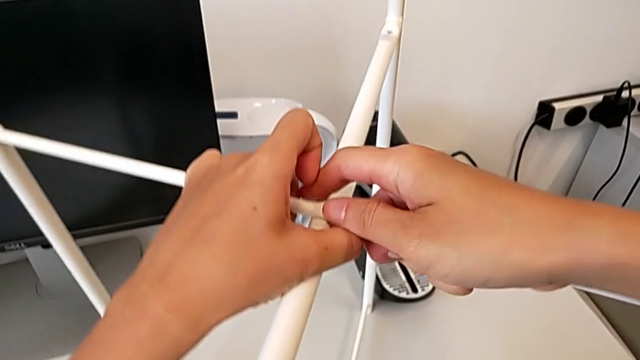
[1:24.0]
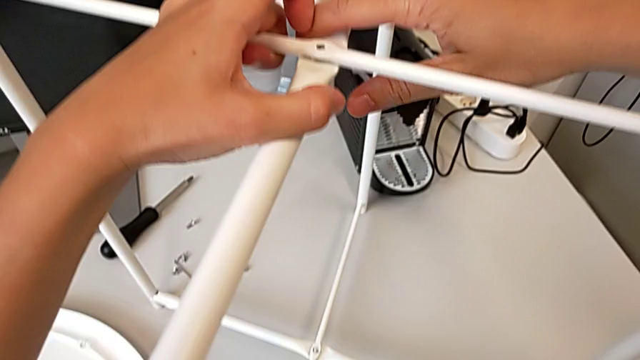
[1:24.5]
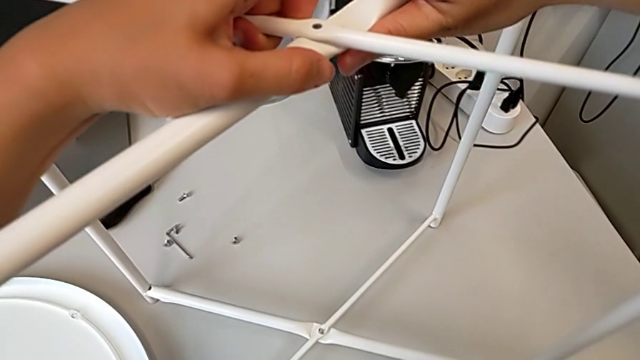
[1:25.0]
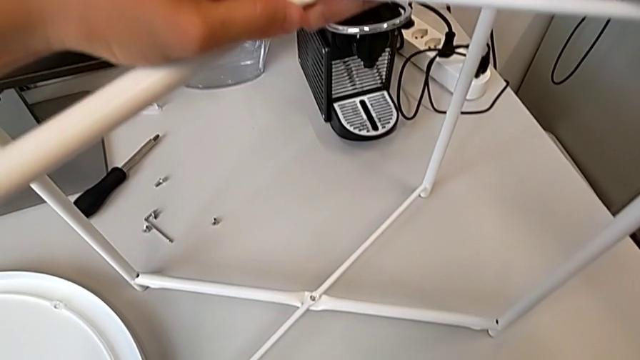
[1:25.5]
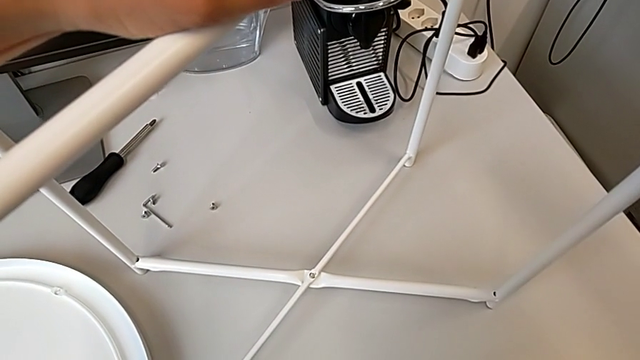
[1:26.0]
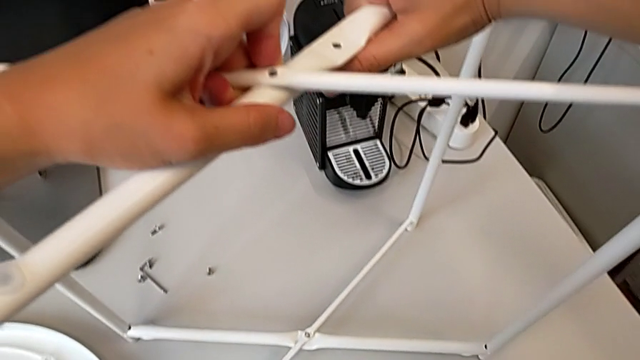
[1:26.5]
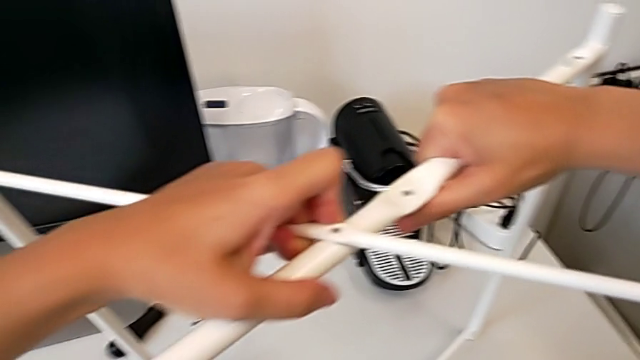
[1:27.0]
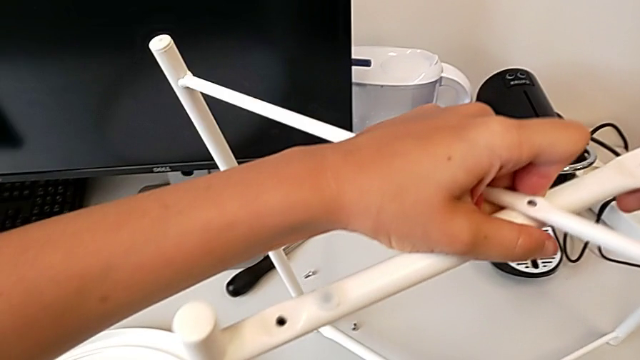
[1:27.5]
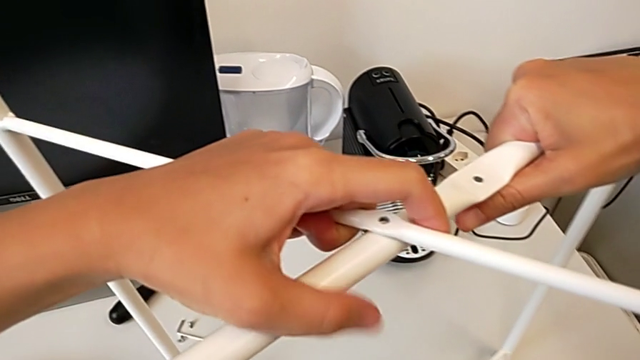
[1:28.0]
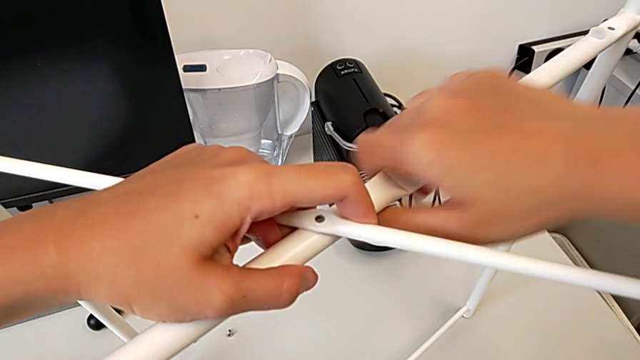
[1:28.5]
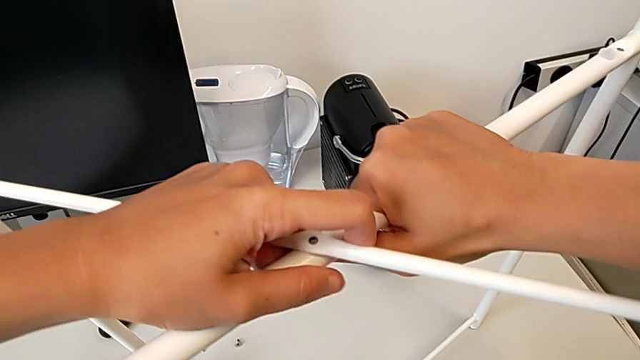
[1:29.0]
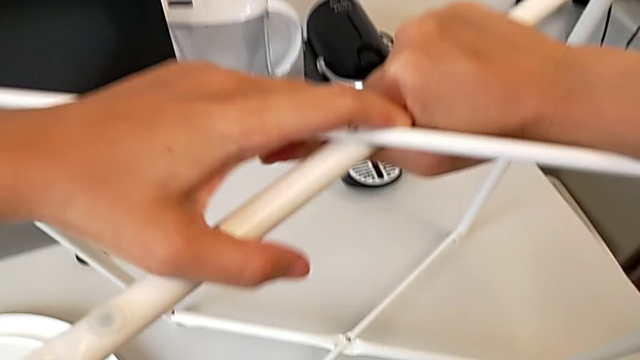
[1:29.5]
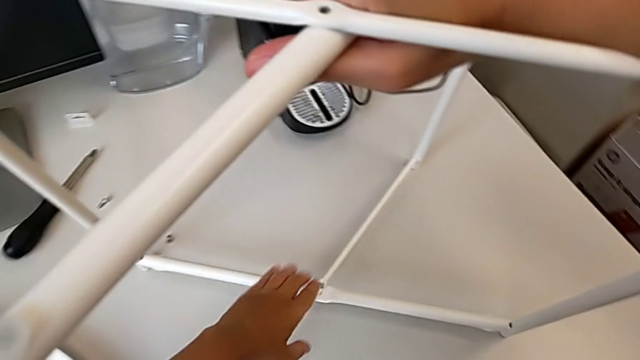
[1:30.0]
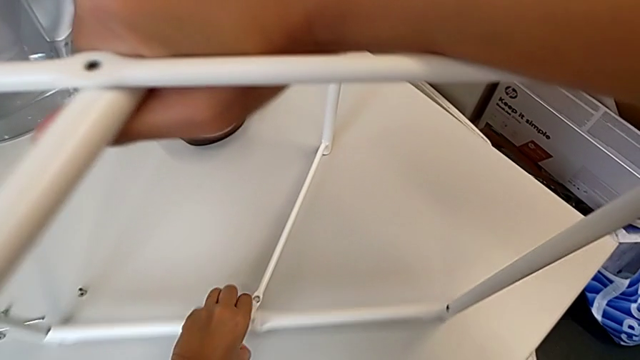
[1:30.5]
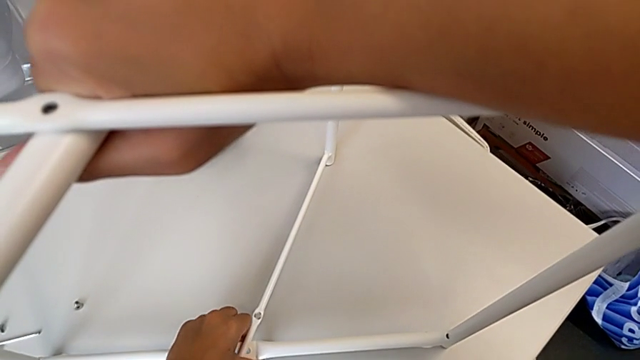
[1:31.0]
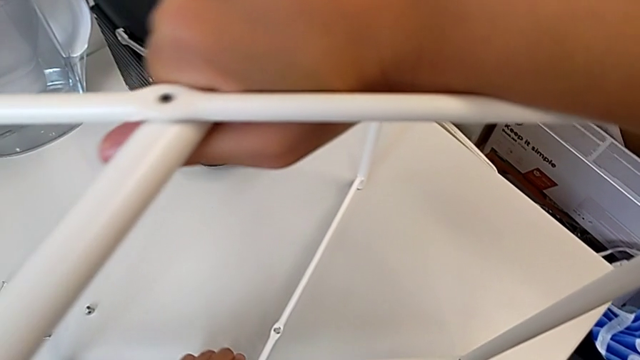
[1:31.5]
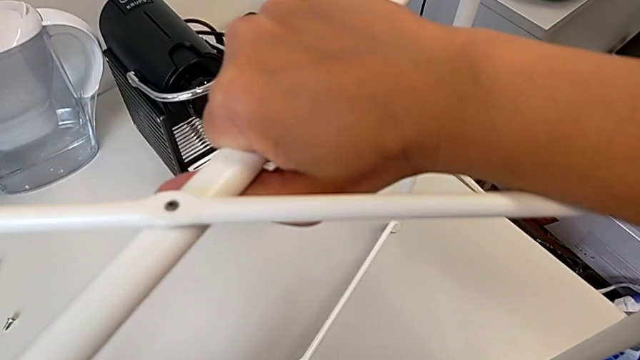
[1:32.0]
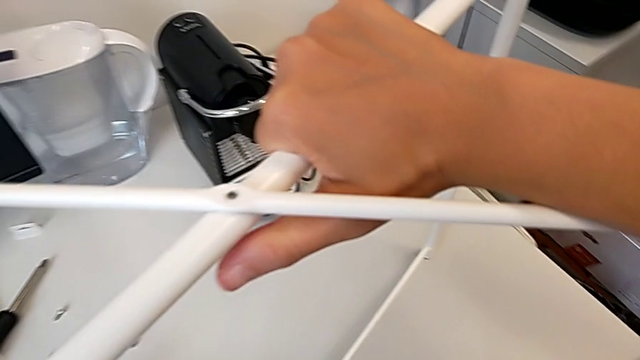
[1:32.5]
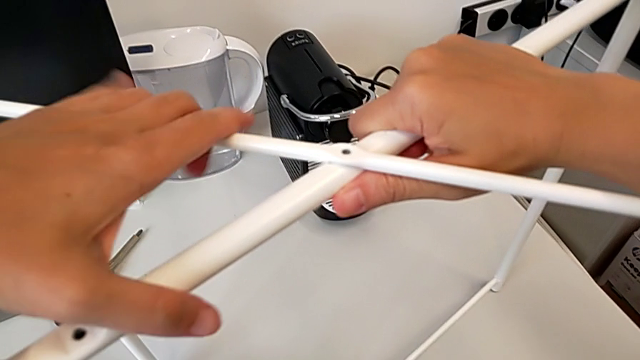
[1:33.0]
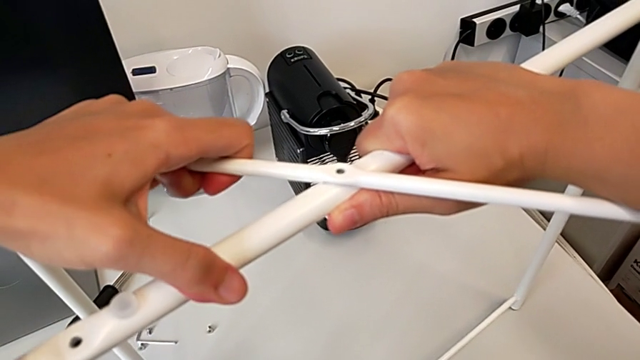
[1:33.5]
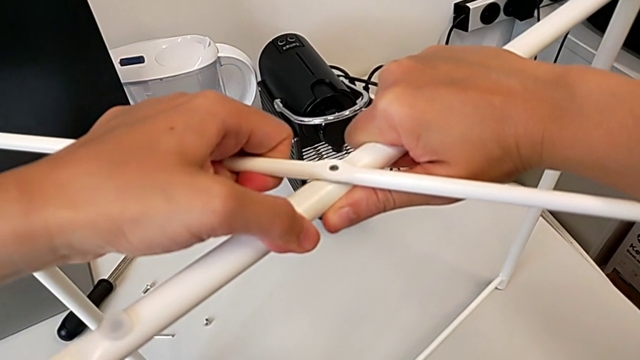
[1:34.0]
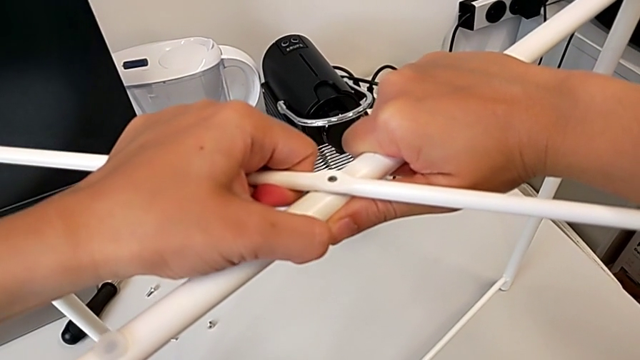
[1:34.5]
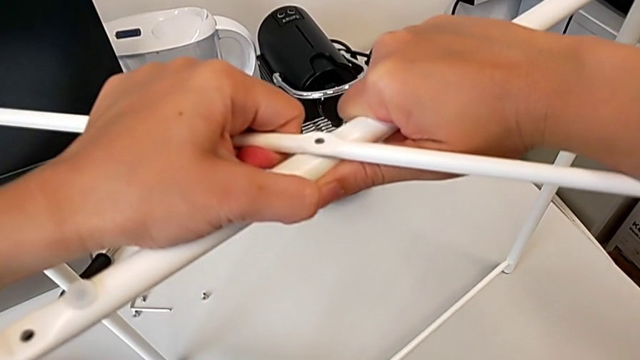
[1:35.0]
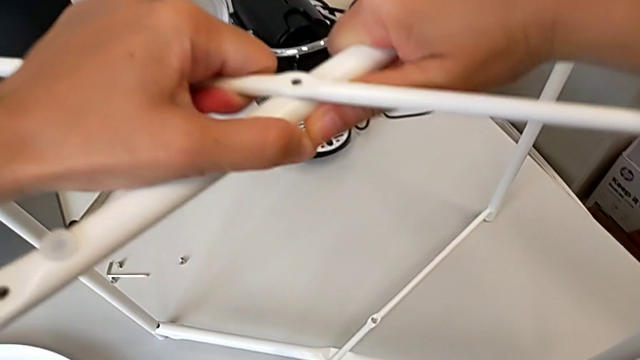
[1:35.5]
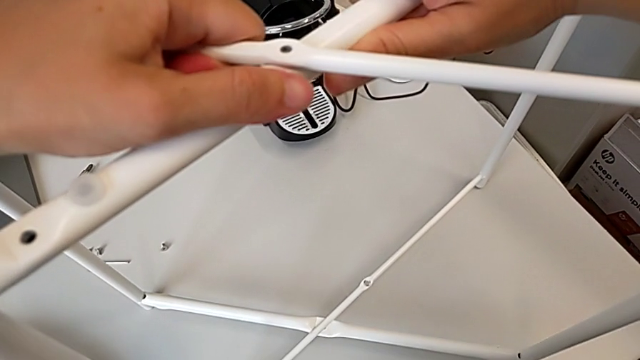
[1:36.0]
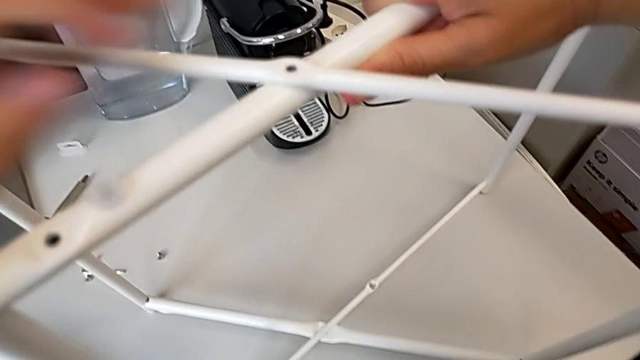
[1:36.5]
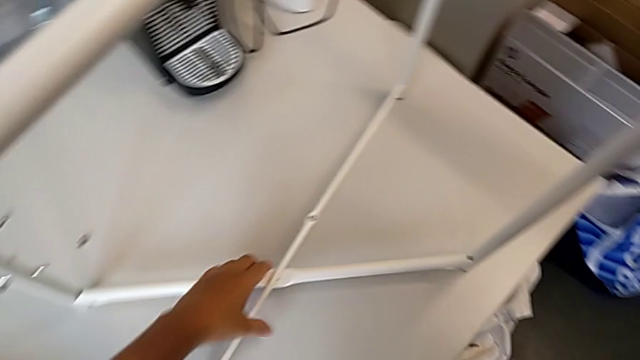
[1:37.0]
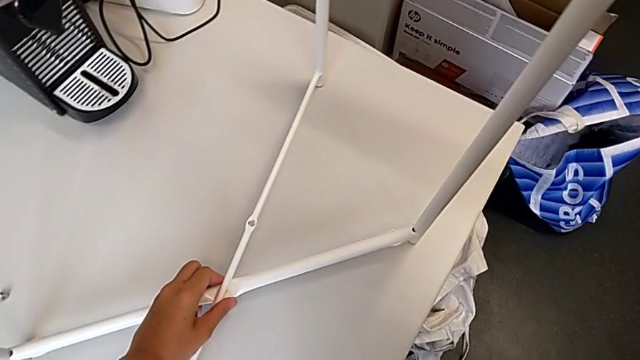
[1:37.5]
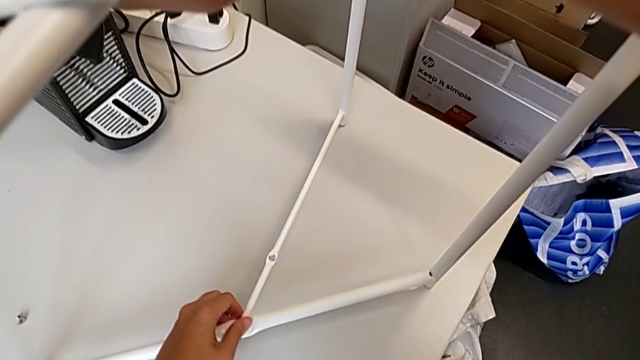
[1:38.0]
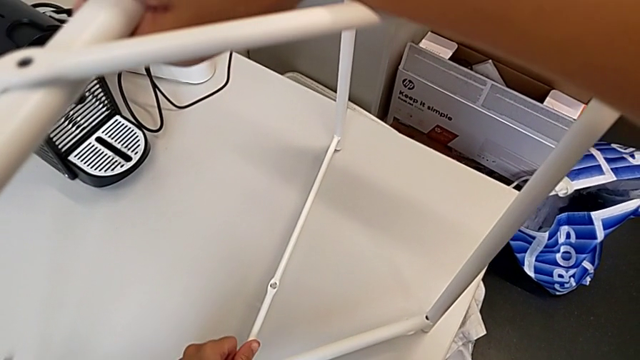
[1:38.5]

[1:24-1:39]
The camera wearer is assembling the legs regularly. They slide the leg and begin to withdraw it.

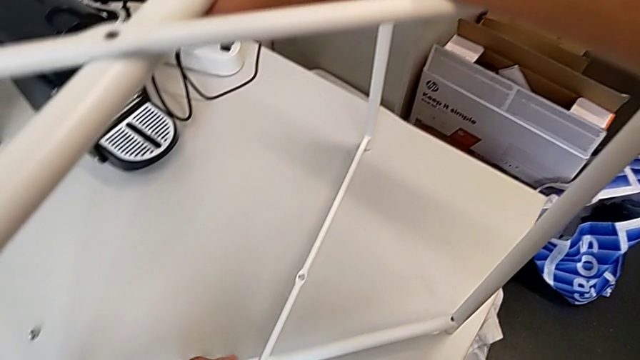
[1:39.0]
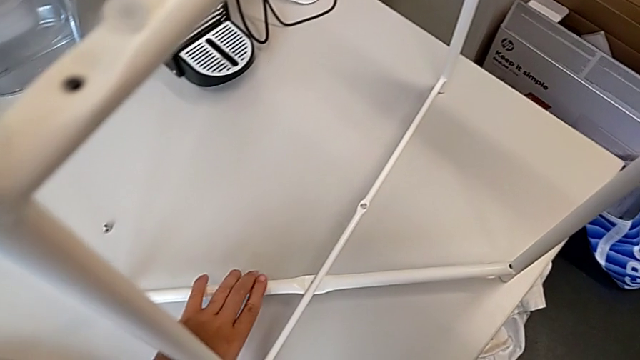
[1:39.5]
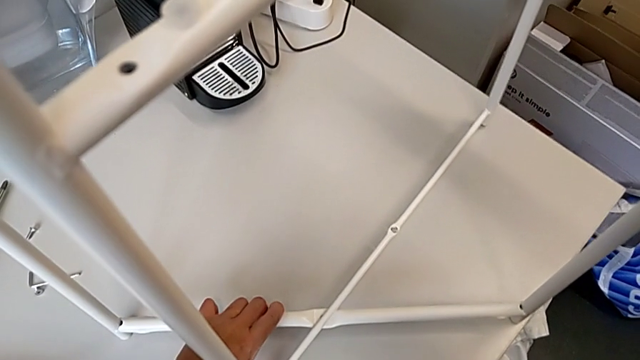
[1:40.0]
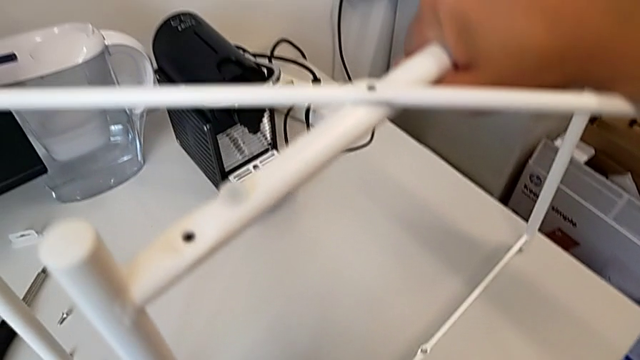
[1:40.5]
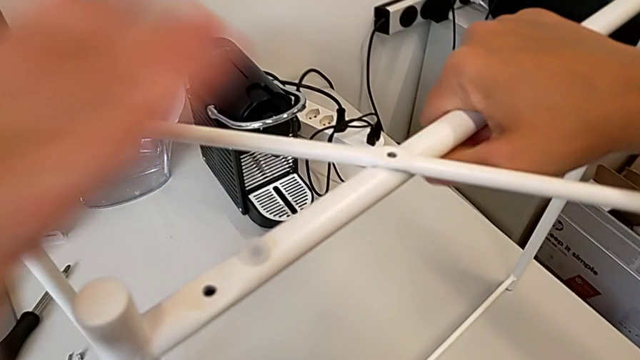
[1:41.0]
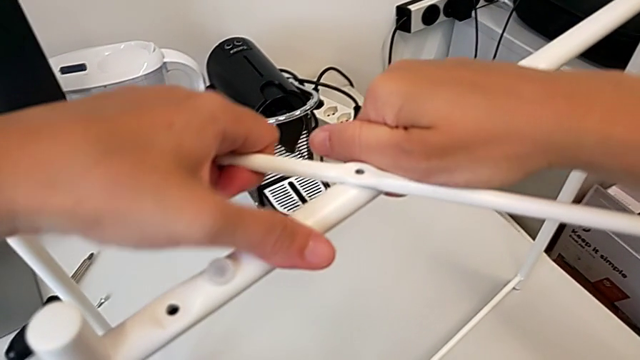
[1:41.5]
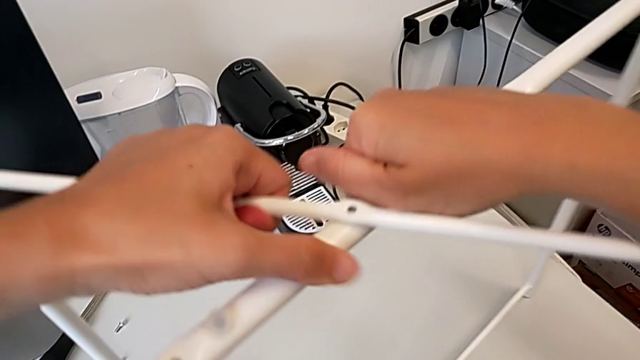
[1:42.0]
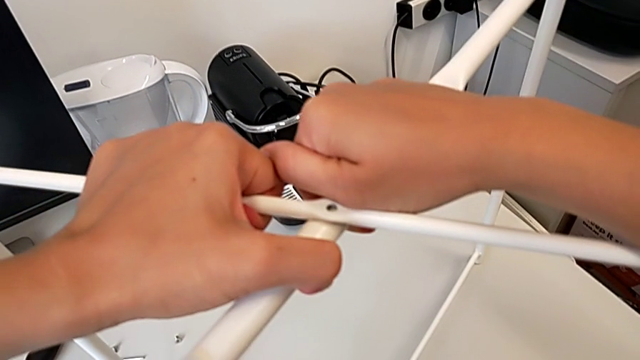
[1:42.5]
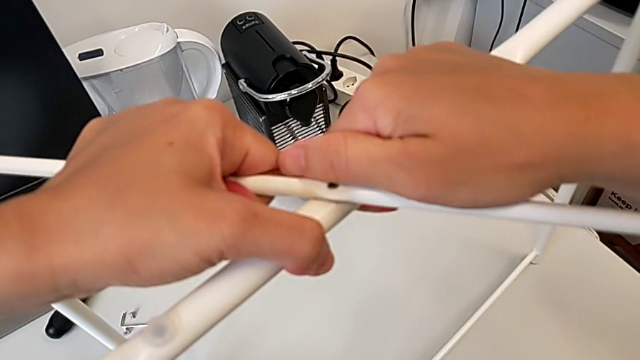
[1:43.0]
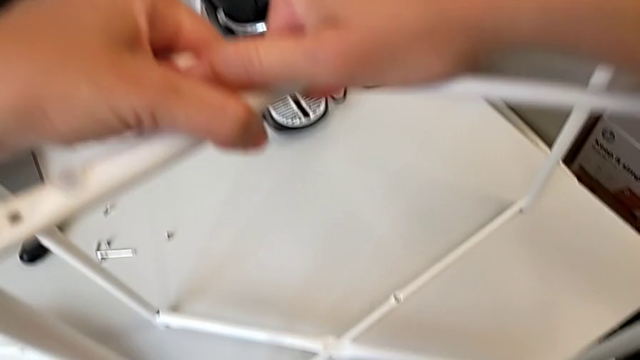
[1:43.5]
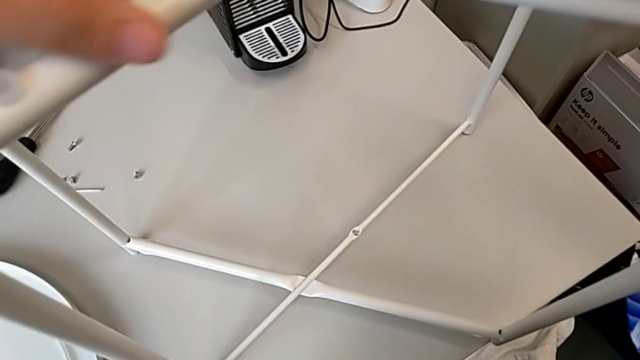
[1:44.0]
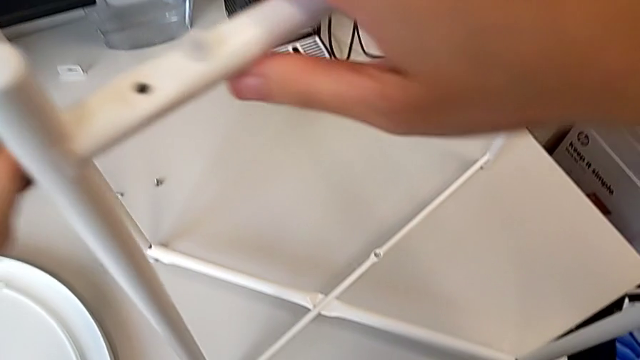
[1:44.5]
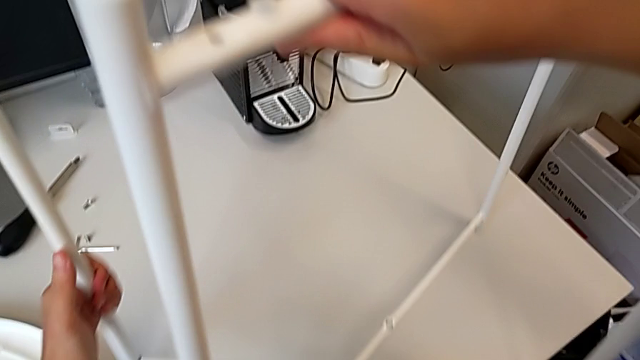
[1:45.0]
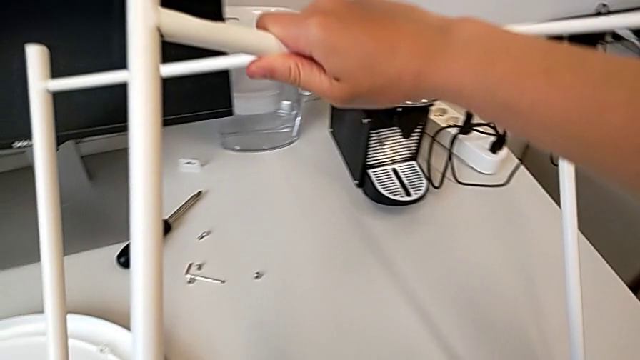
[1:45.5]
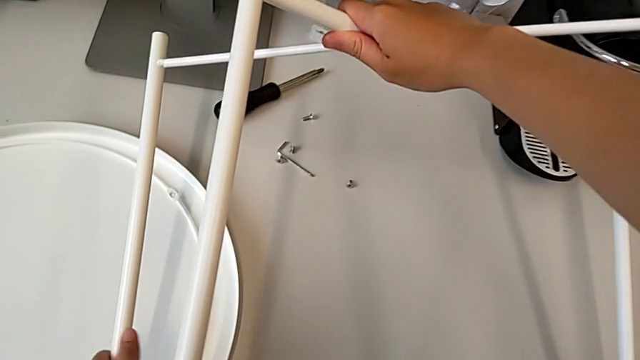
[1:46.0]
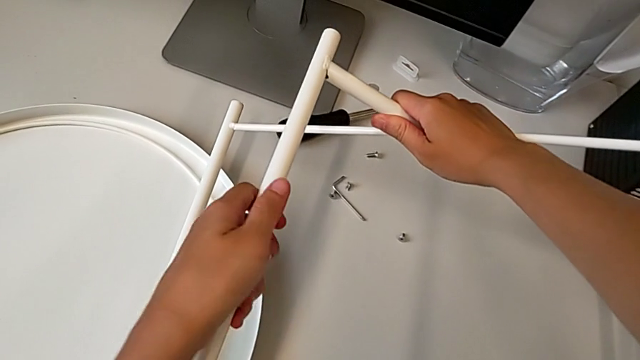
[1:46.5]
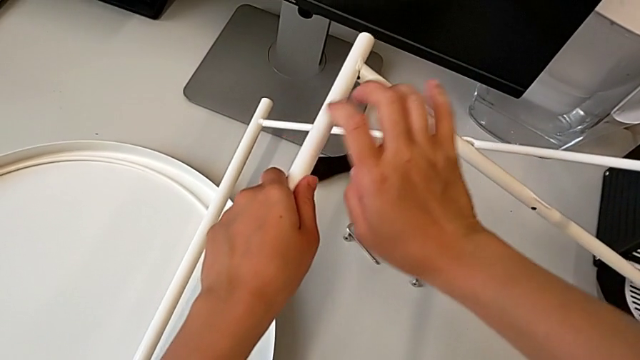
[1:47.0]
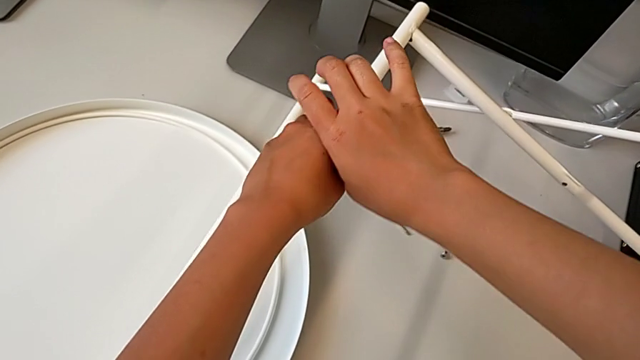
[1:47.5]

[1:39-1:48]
The camera wearer is assembling the legs regularly. They keep withdrawing the leg, slide it, grab it, rotate it and place it.
